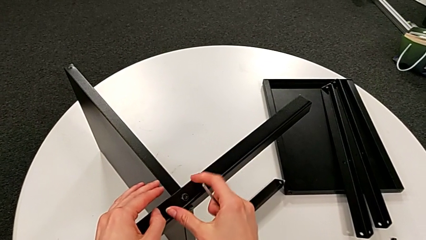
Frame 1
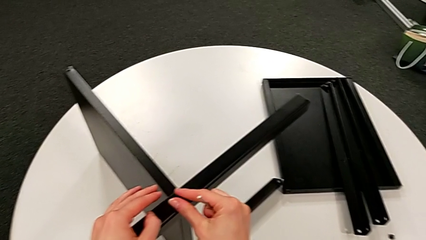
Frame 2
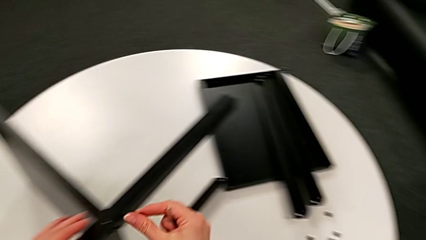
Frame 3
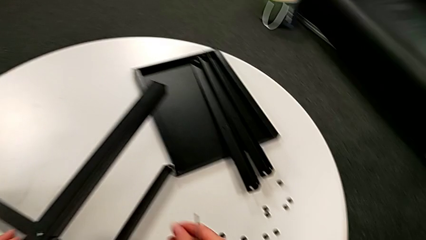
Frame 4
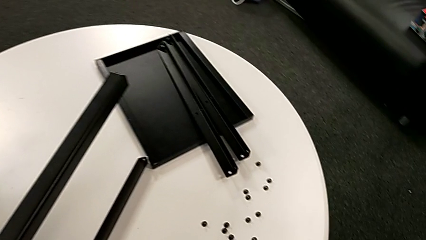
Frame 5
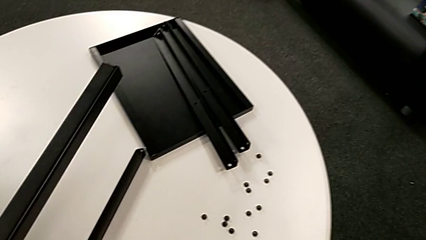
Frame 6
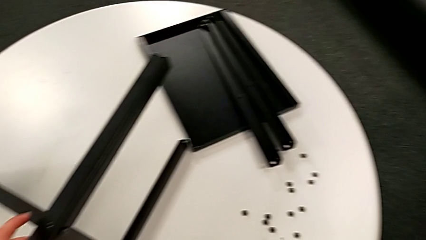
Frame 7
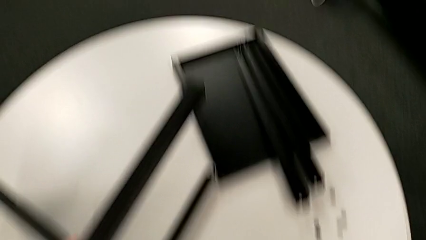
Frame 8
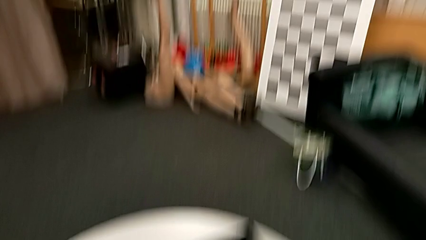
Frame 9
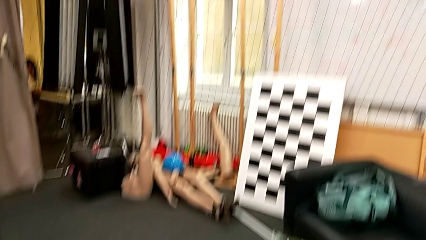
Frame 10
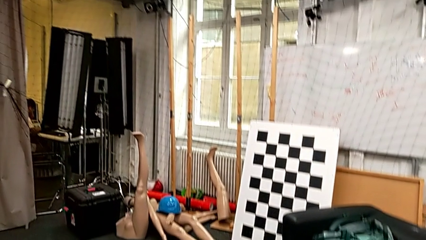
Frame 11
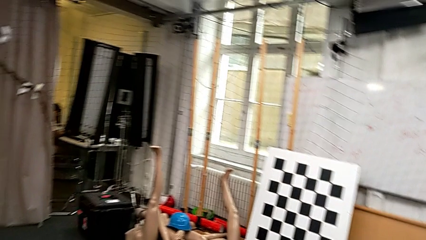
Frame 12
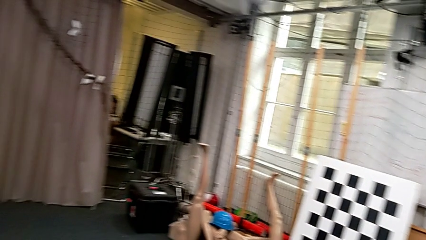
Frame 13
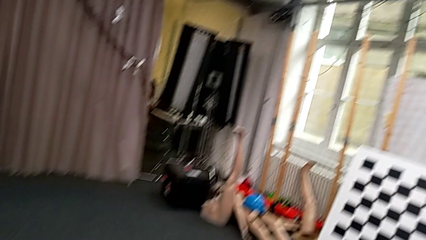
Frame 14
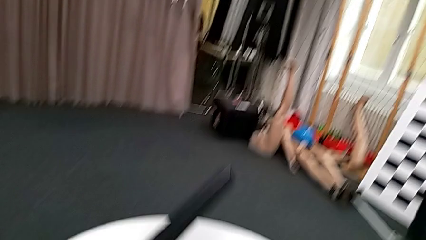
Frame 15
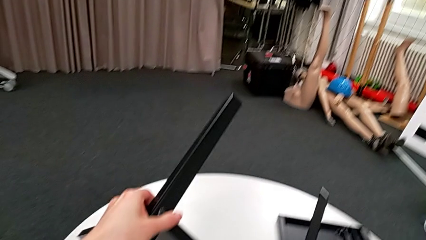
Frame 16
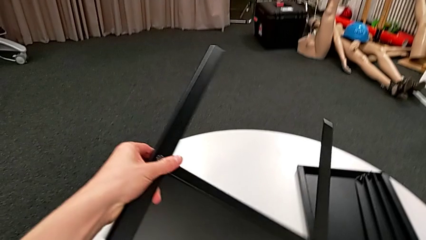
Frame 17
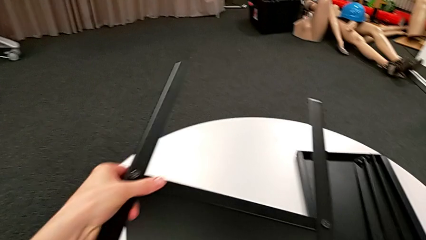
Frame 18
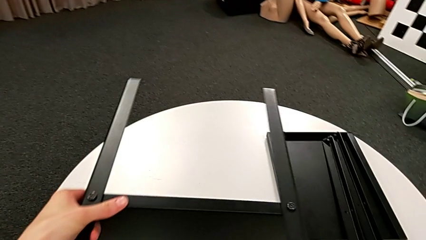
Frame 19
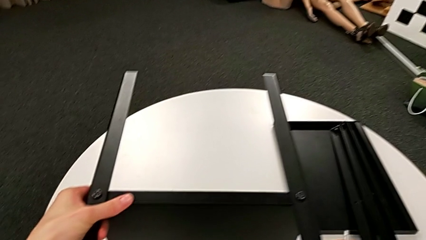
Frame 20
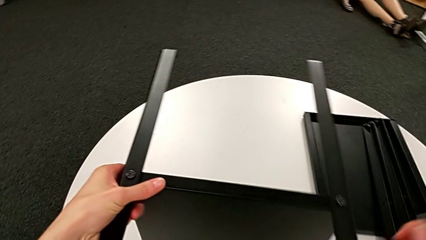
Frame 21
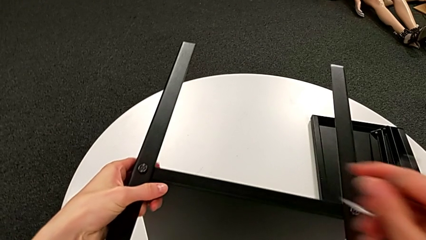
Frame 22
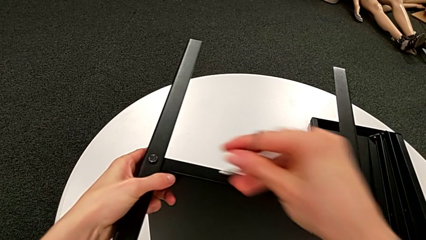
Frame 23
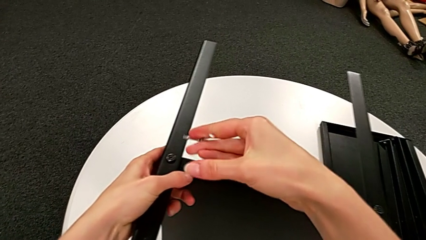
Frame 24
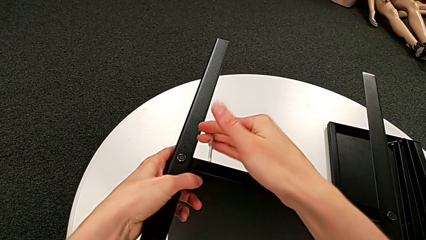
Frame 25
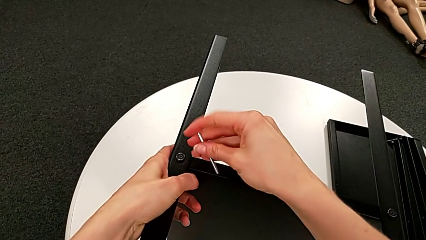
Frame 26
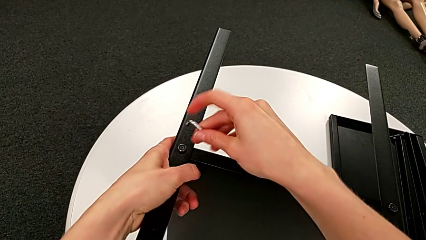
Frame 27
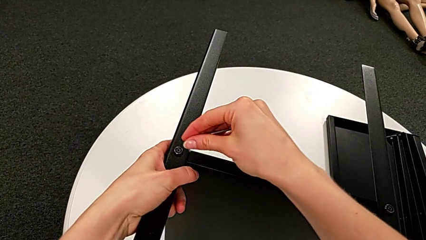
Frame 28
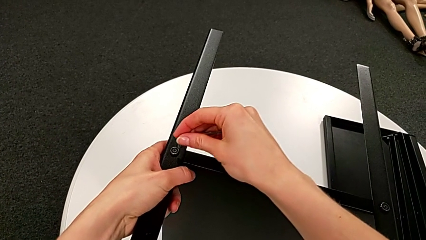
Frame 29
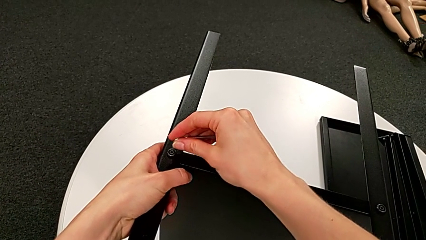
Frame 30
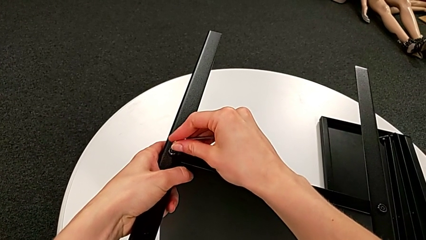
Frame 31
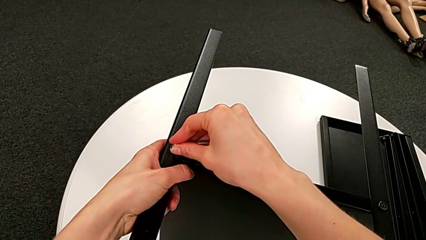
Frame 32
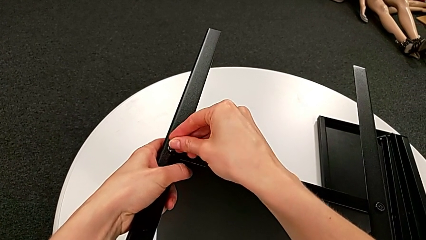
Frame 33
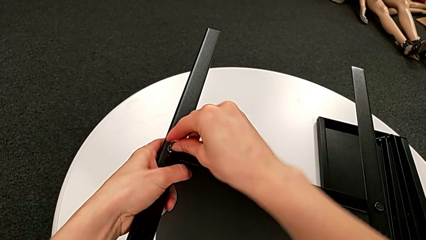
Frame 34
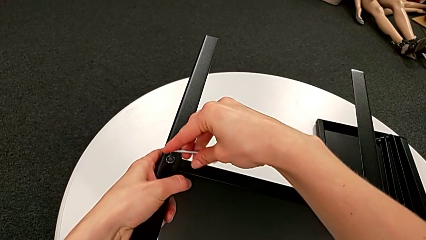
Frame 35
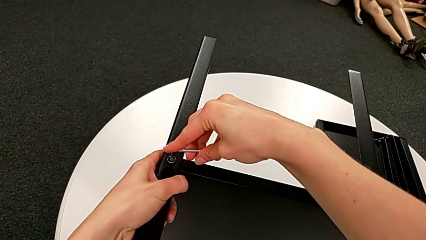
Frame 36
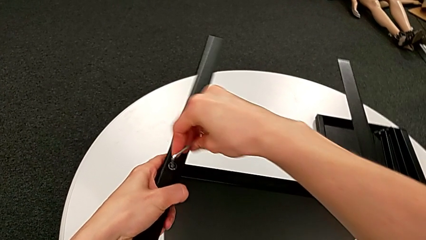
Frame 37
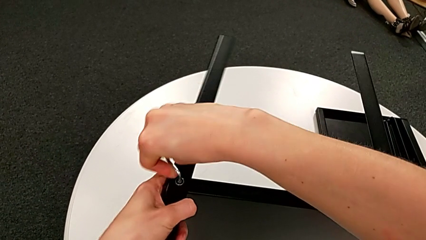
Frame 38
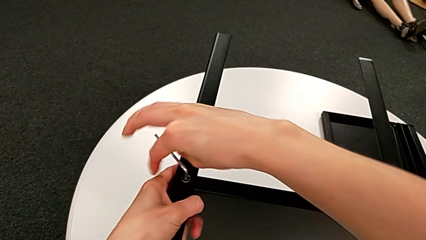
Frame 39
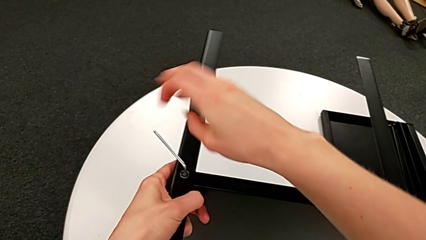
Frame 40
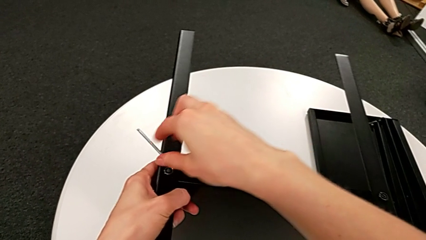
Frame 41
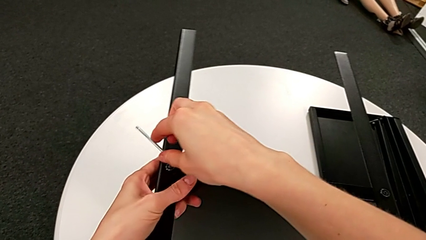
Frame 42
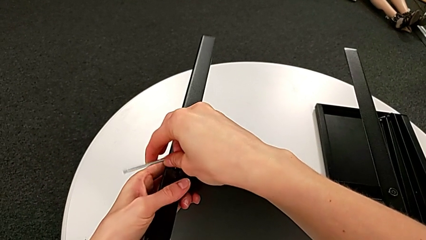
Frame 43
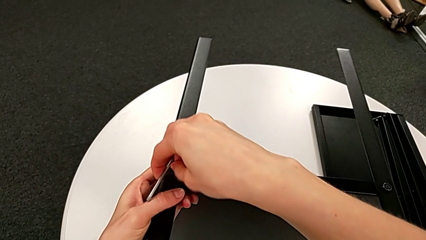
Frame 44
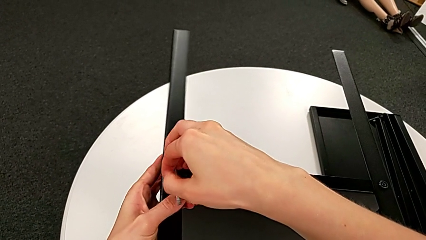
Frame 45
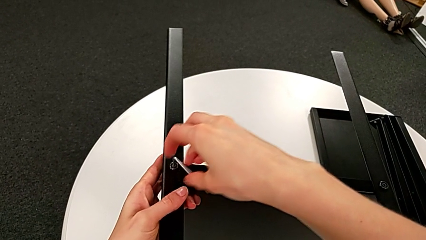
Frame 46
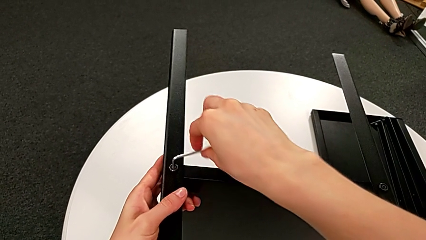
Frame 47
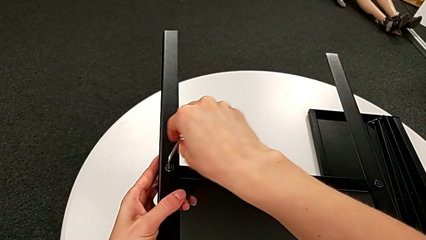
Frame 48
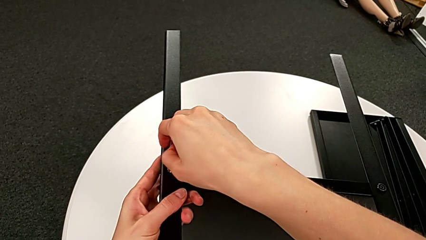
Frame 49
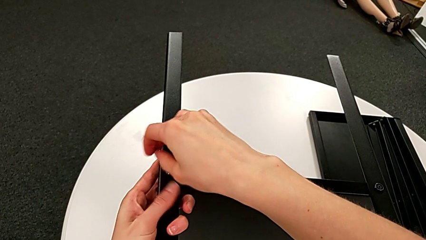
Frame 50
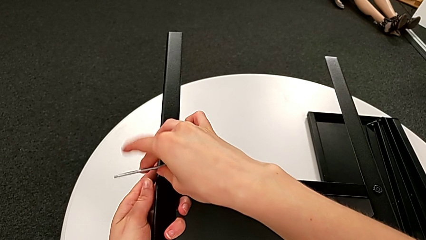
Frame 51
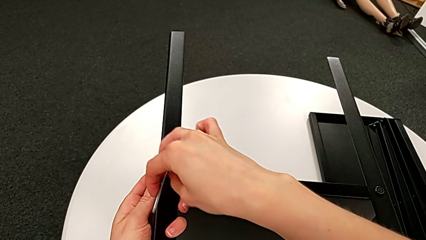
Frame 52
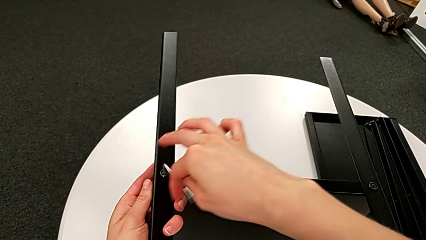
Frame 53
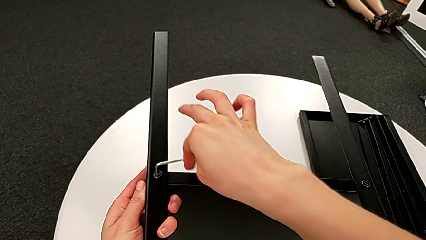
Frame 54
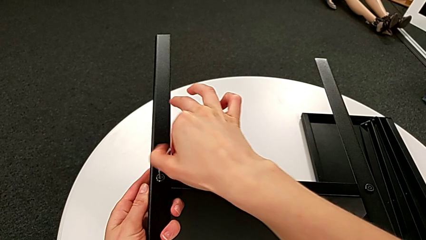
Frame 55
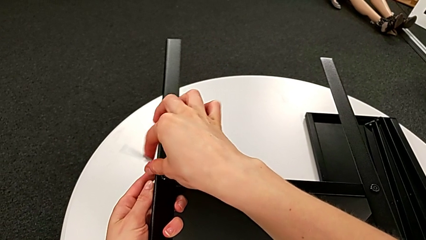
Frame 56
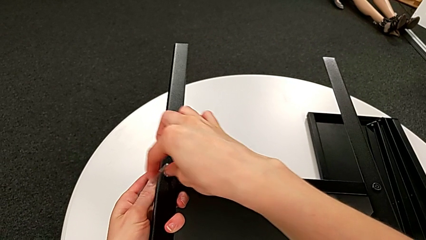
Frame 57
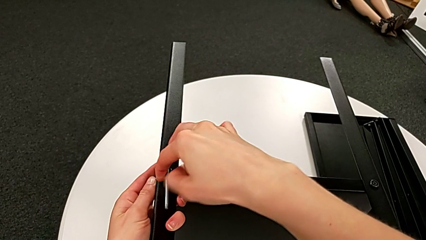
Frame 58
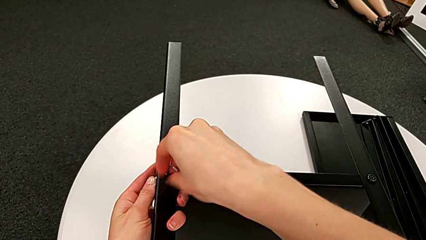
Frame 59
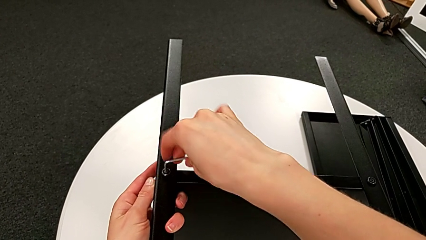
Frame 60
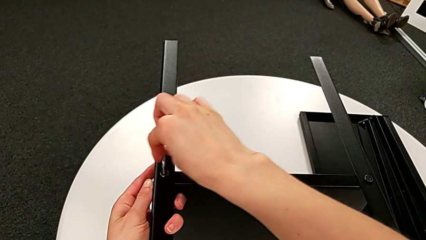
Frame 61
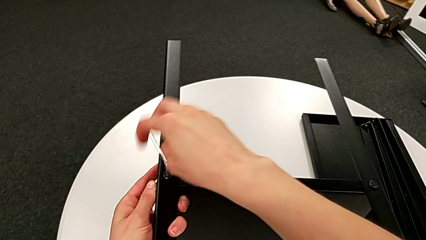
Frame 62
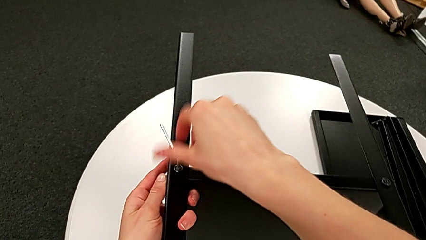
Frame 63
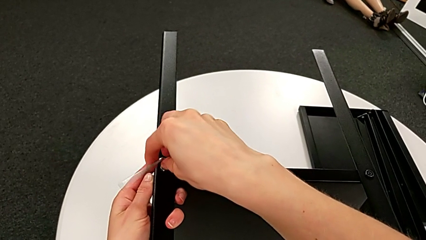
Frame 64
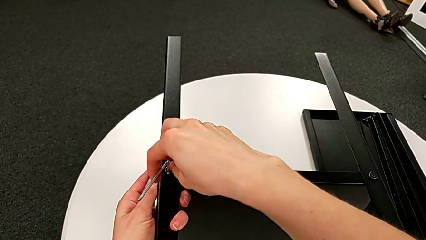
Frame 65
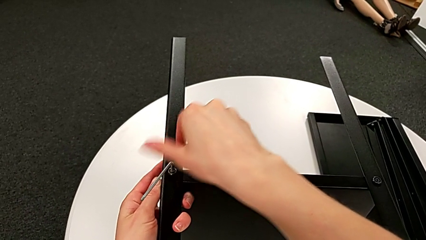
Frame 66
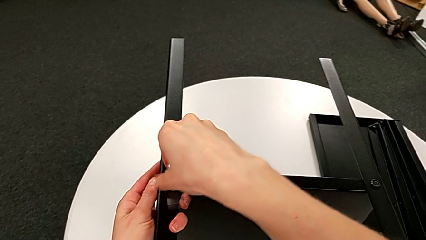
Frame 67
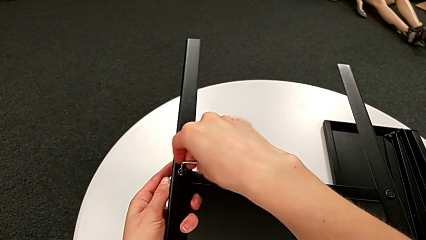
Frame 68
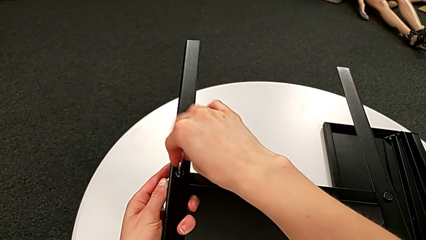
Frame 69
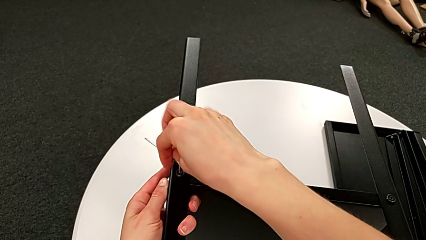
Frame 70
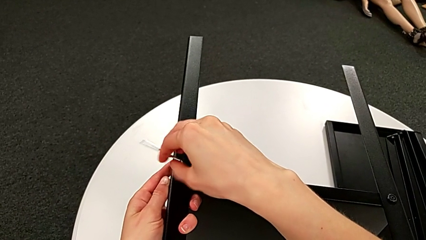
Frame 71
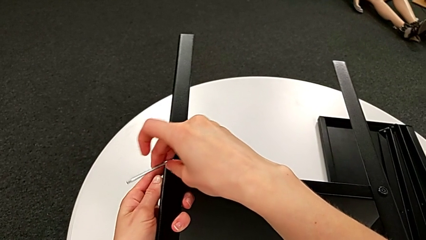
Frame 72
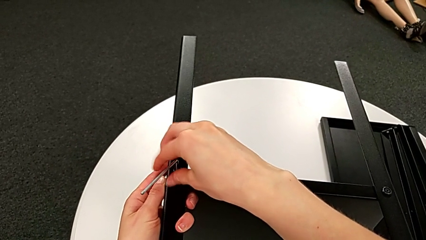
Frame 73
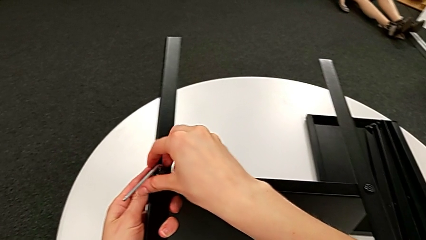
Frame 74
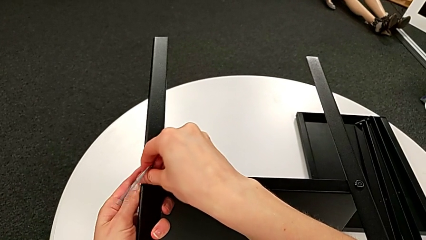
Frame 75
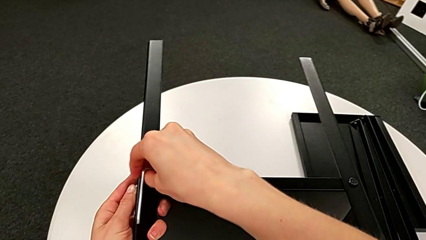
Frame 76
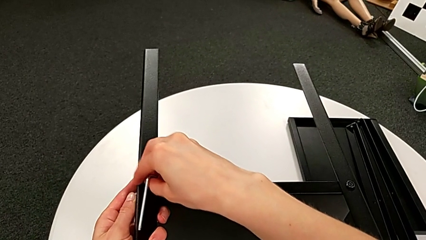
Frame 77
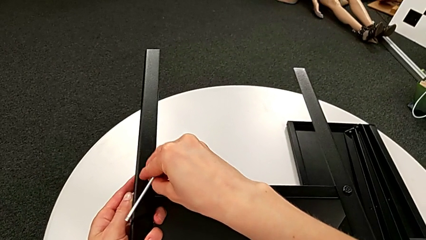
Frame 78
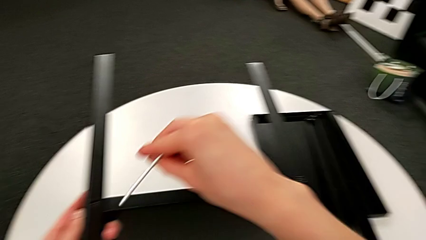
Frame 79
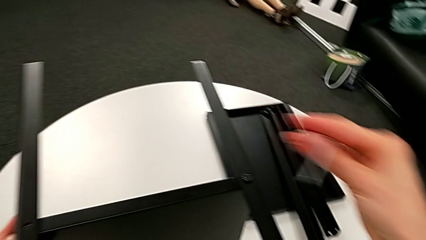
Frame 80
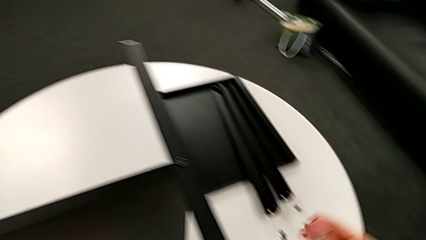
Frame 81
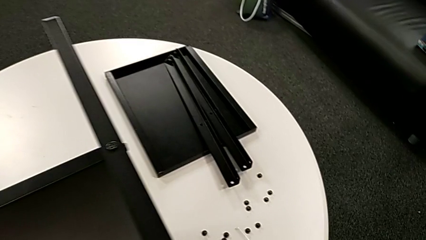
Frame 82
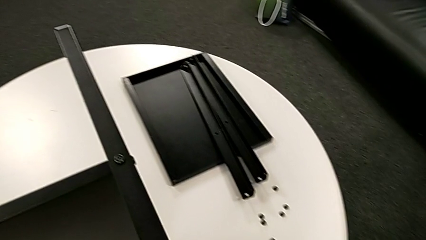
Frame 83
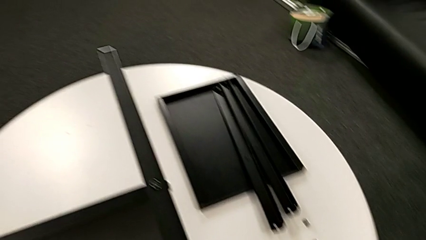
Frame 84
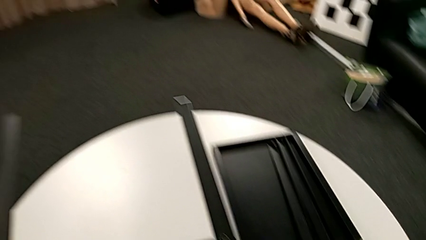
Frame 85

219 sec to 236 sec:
The camera wearer is disassembling the third leg of the table. They disassemble the hex socket head, place it, rotate the nightstand, insert the Allen wrench, unscrew the hex socket head, withdraw the Allen wrench with the right hand, disassemble the hex socket head with the right hand and place it.
